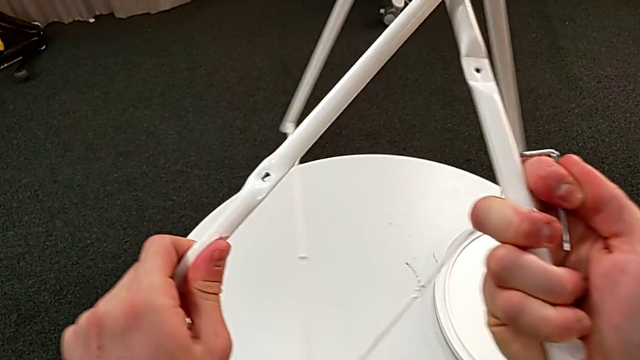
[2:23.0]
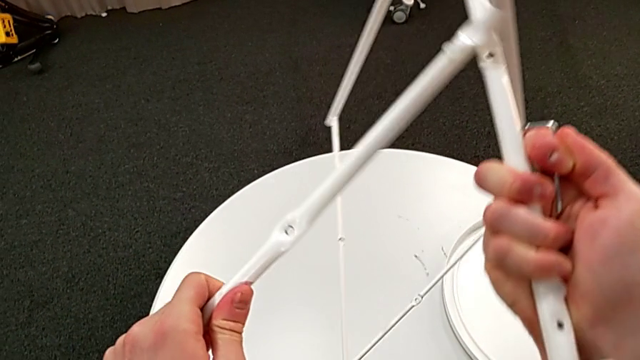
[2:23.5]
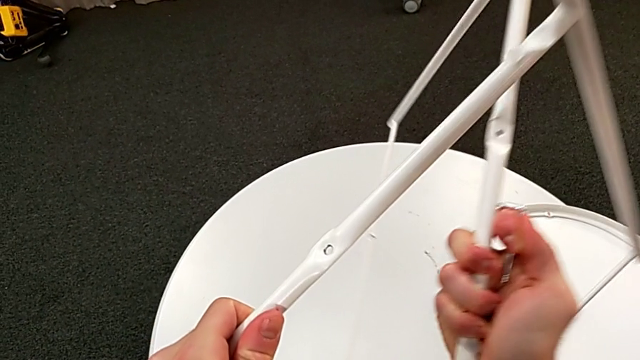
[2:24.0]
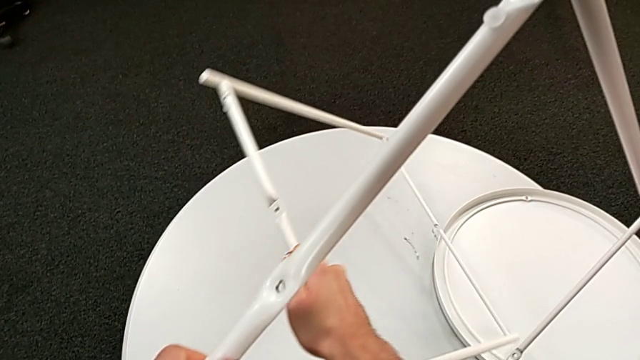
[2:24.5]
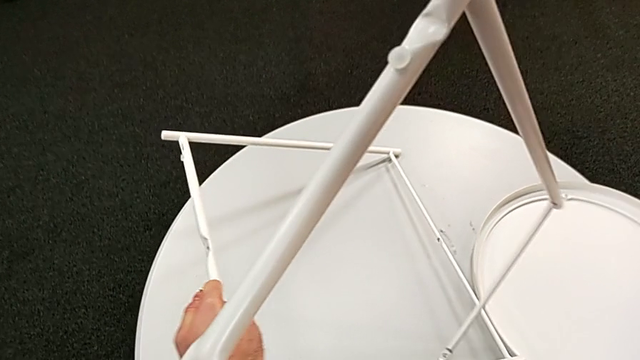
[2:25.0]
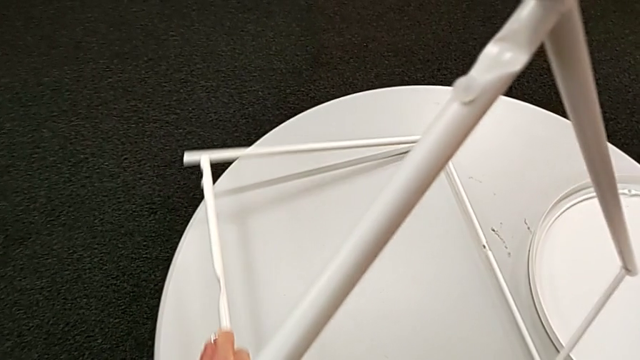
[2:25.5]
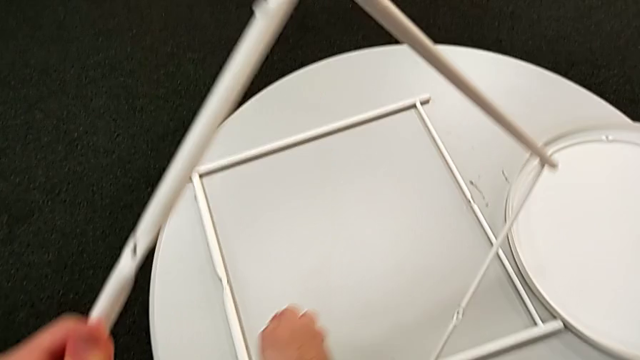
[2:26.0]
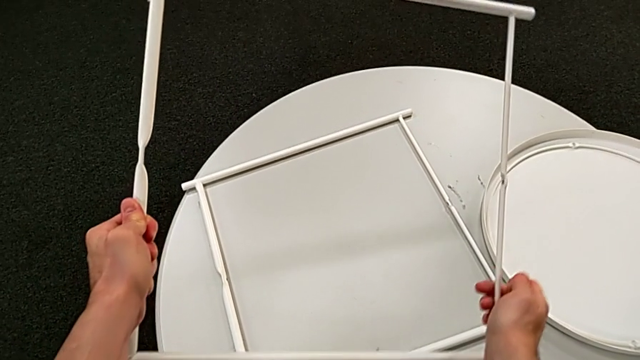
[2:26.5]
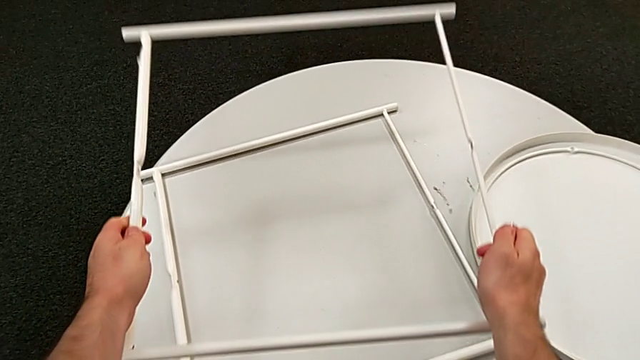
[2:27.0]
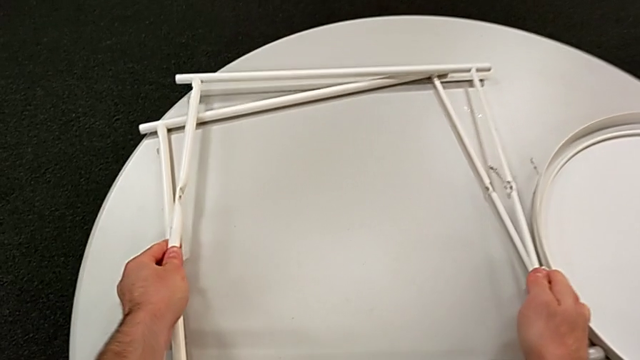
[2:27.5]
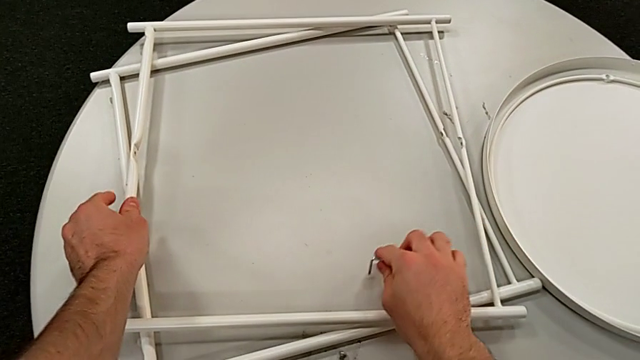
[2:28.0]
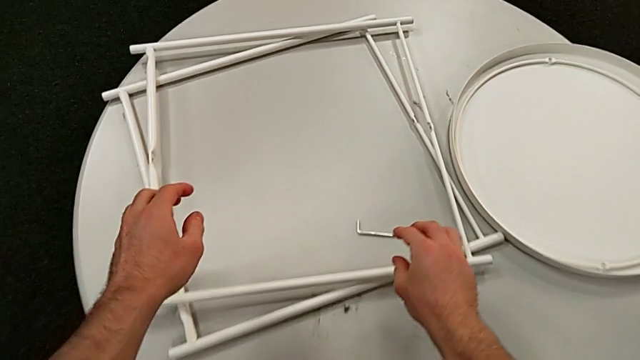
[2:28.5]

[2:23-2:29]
The camera wearer is disassembling the table legs. They place the leg twice and place the Allen wrench.
